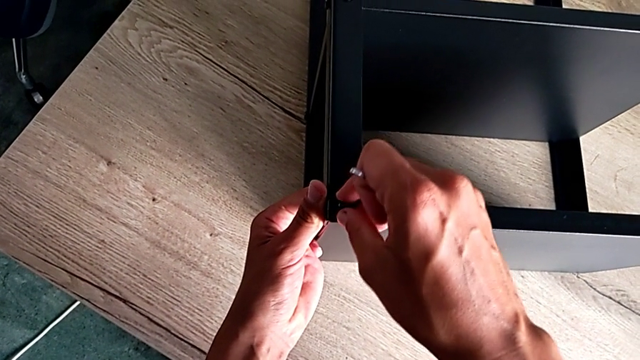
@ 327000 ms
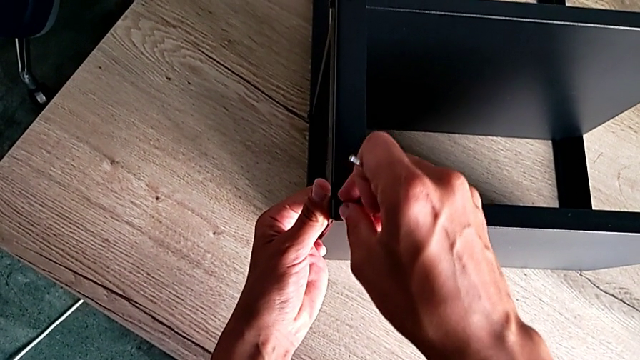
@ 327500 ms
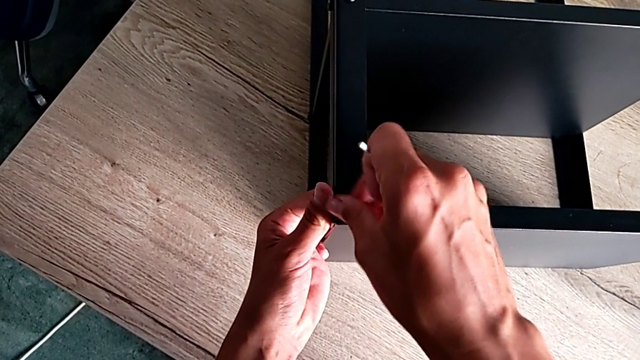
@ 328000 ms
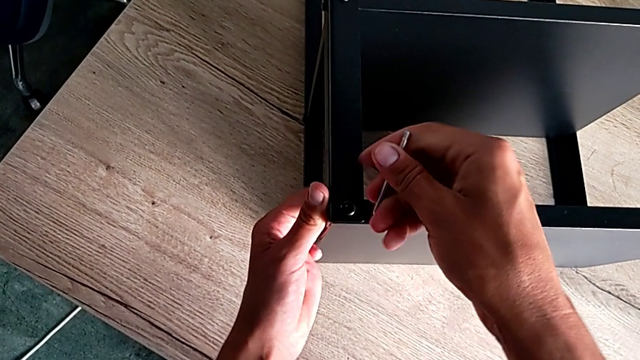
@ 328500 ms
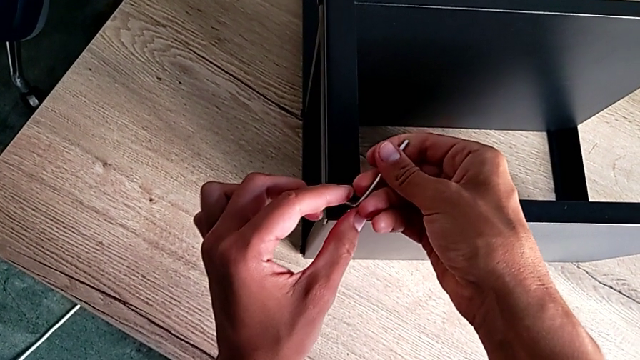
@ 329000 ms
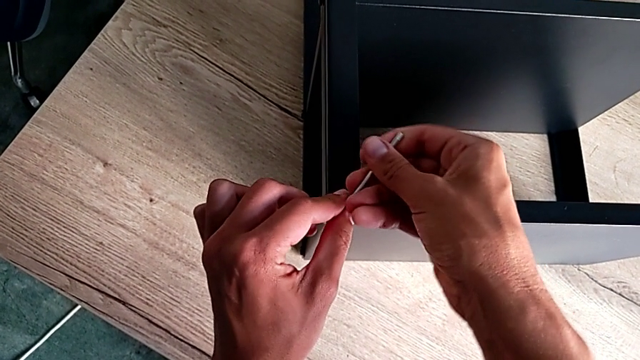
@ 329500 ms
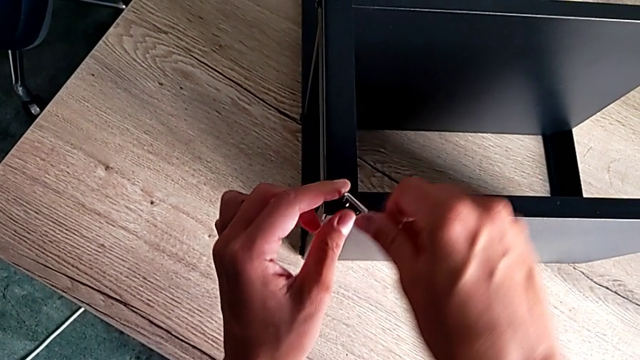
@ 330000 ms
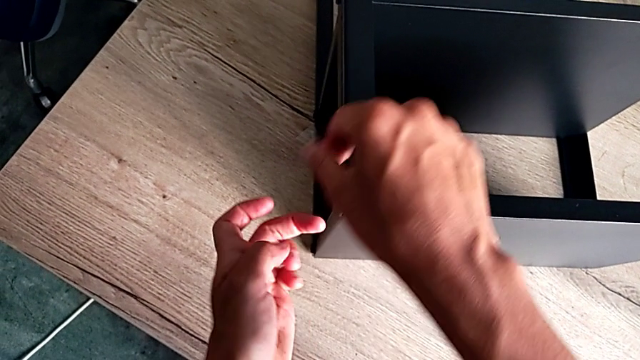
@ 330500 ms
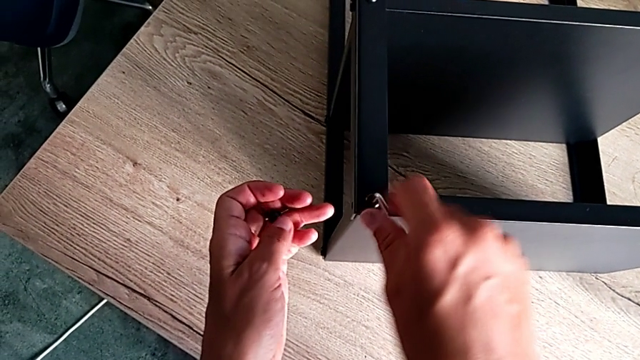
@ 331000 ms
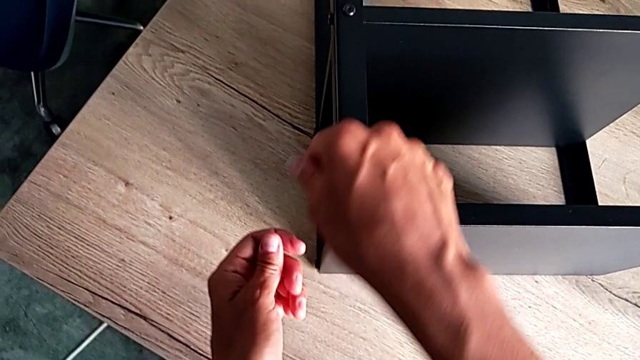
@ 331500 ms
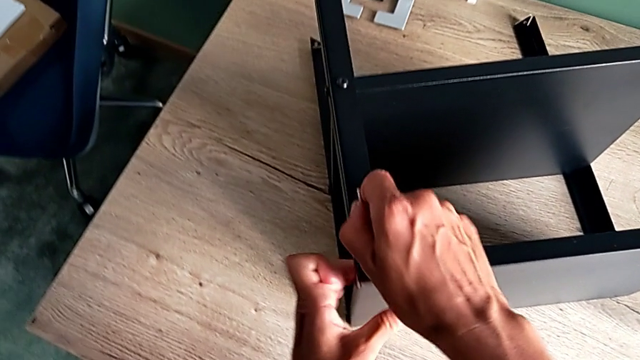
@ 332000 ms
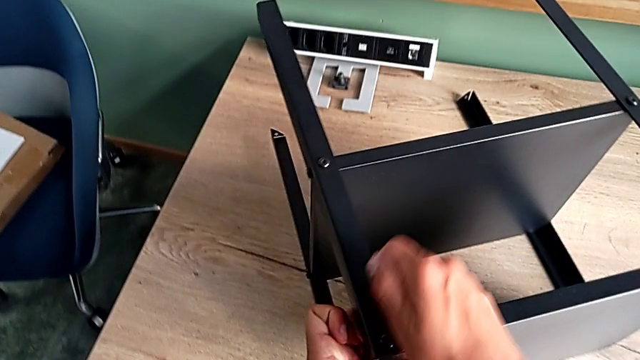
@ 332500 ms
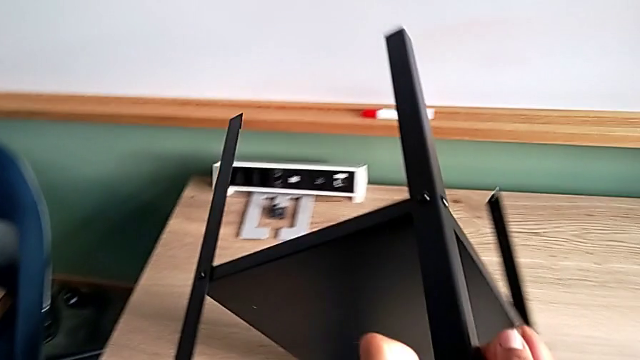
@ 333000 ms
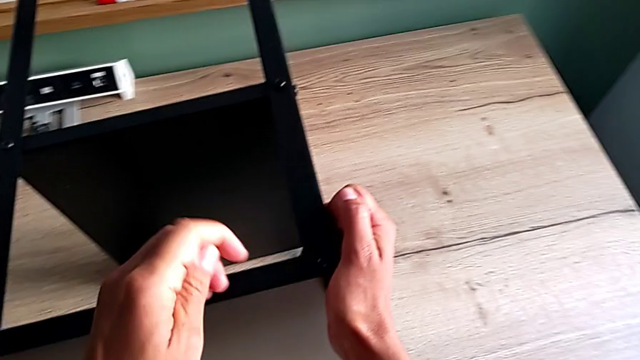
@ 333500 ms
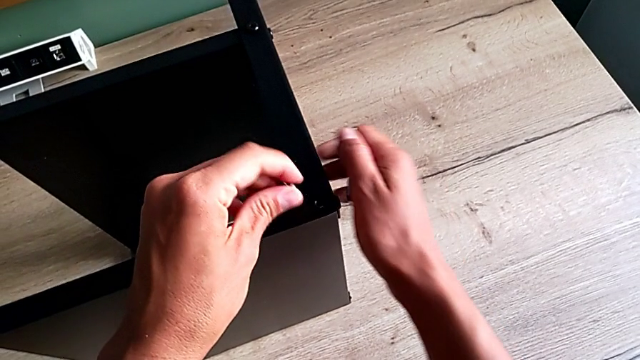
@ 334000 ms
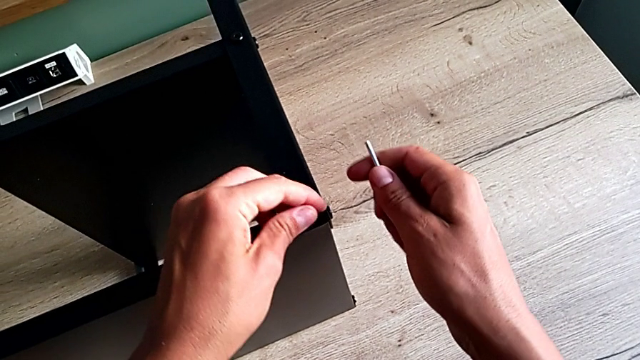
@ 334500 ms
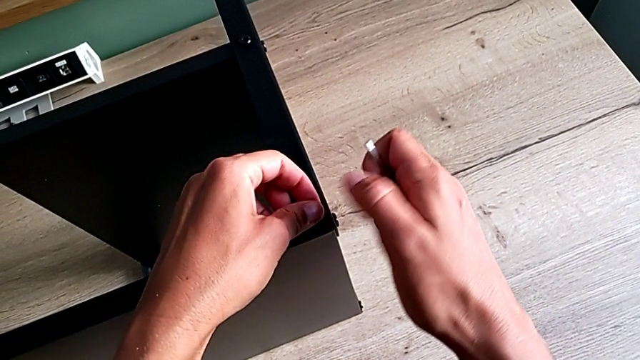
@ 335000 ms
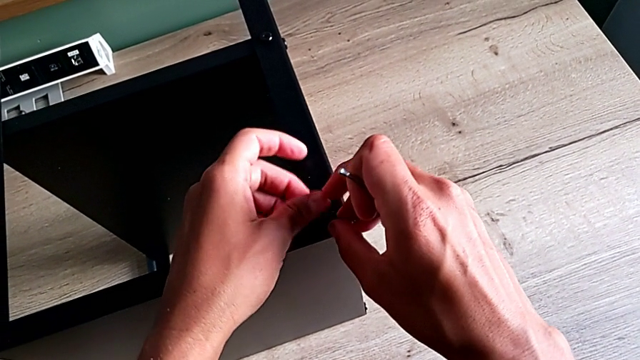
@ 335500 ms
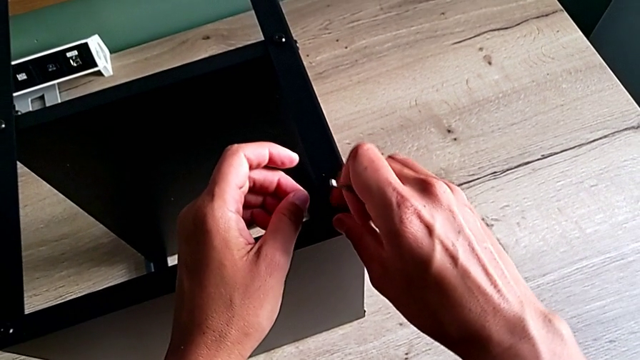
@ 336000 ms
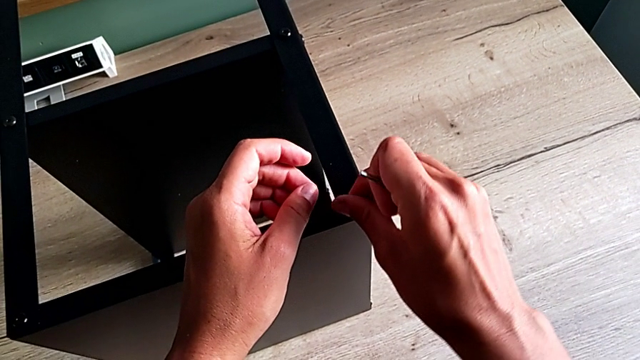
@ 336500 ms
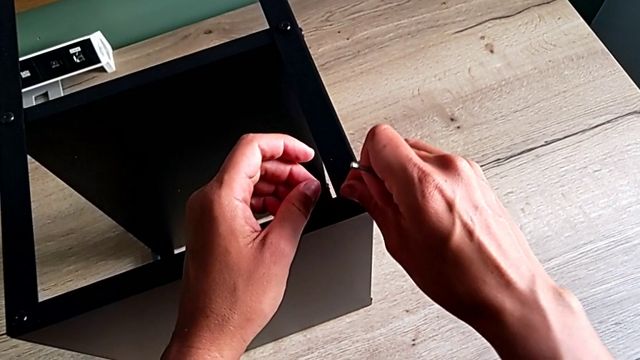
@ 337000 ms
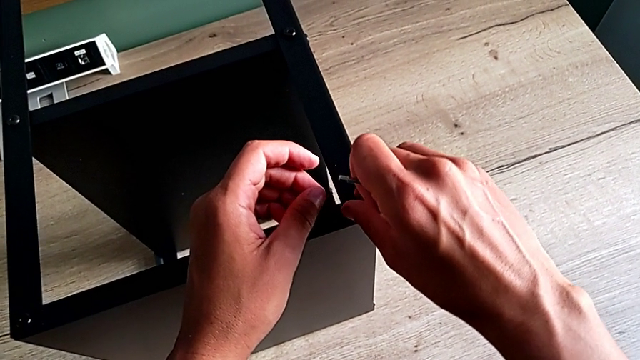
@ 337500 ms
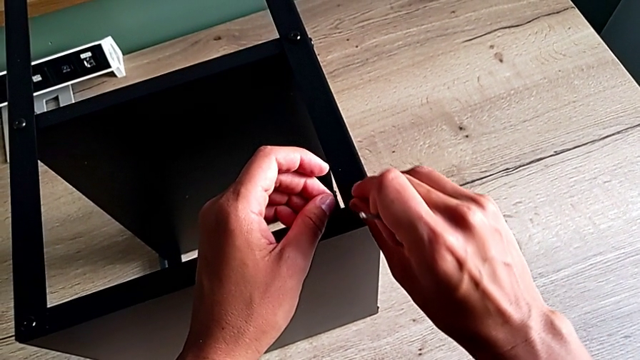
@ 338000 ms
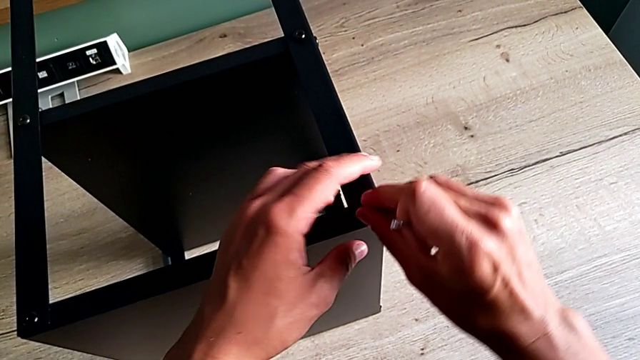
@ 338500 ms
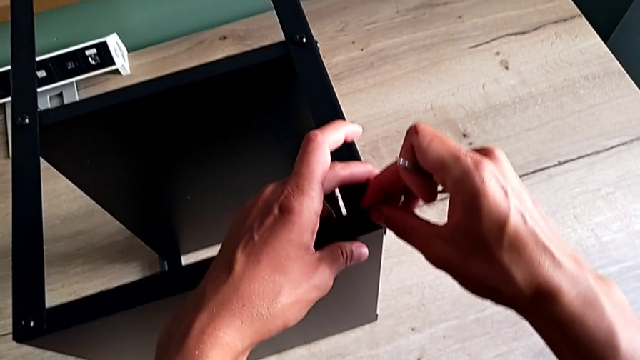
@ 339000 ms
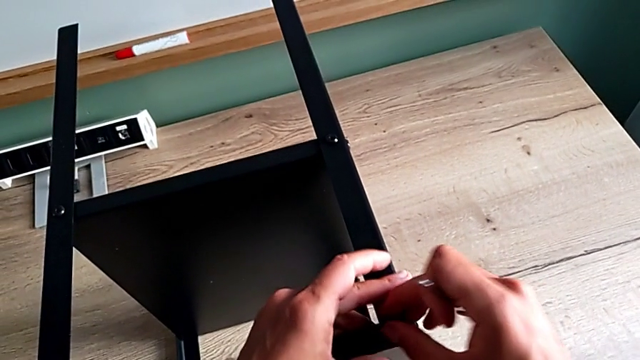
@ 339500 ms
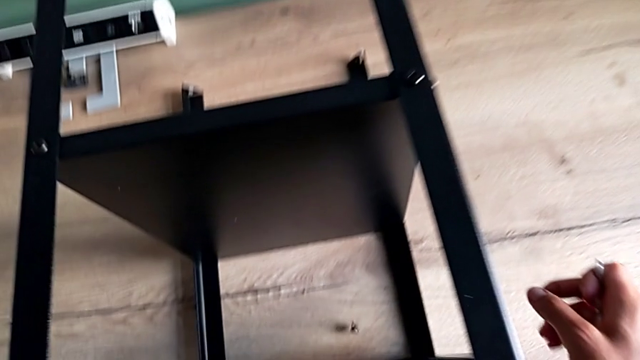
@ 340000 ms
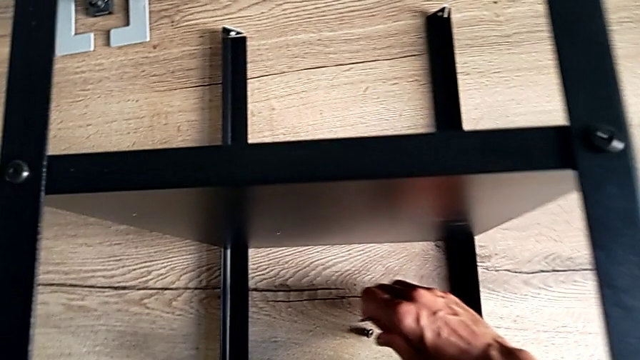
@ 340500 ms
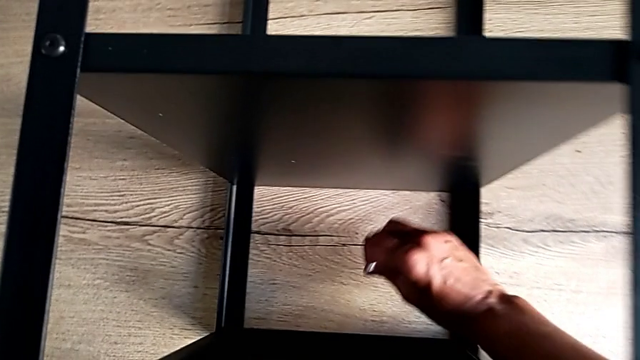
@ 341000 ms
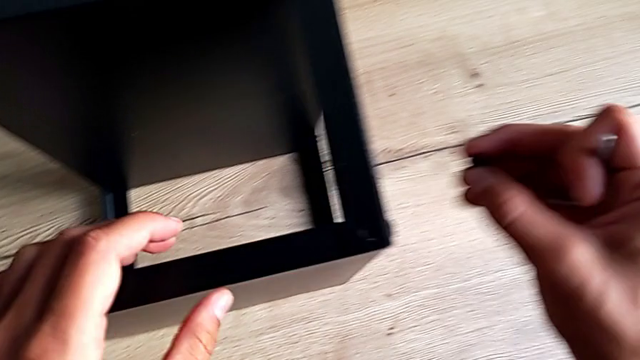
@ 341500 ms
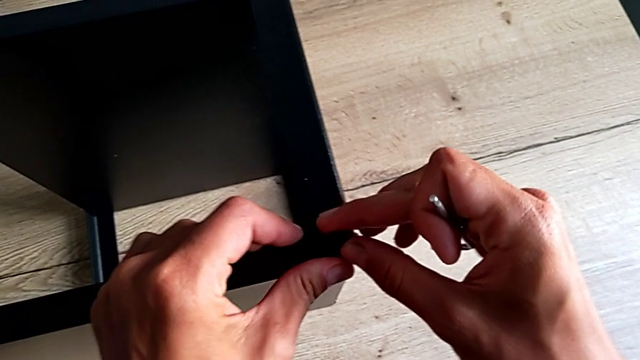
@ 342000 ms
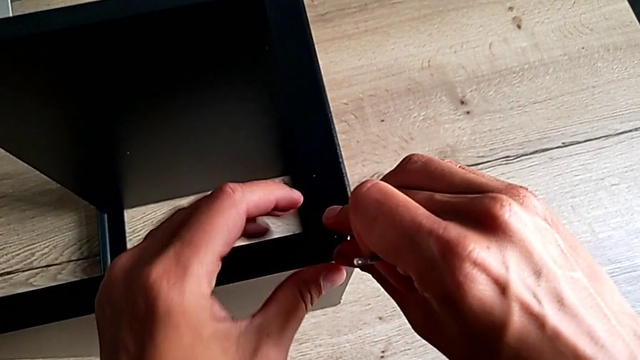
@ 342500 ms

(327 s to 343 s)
The camera wearer is validating the black shelf base is well screwed. They screw the hex socket head twice, rotate the tray, screw the hex socket head, place it and grab it.

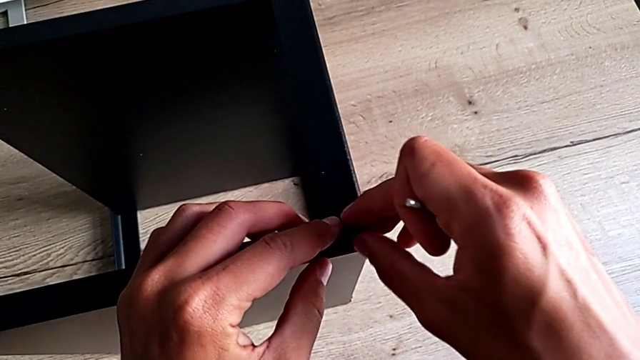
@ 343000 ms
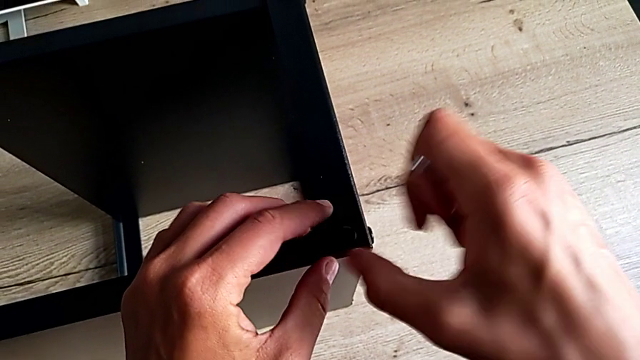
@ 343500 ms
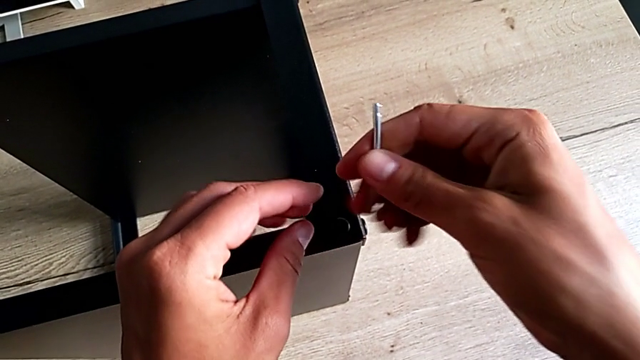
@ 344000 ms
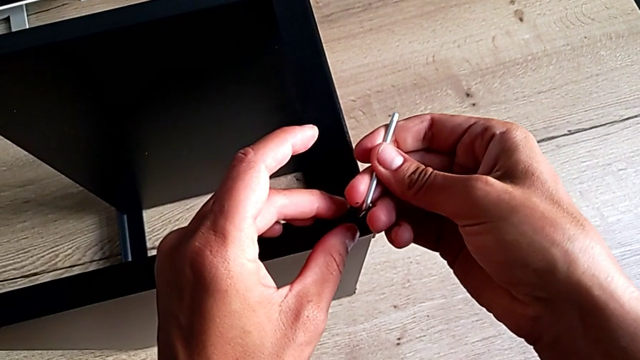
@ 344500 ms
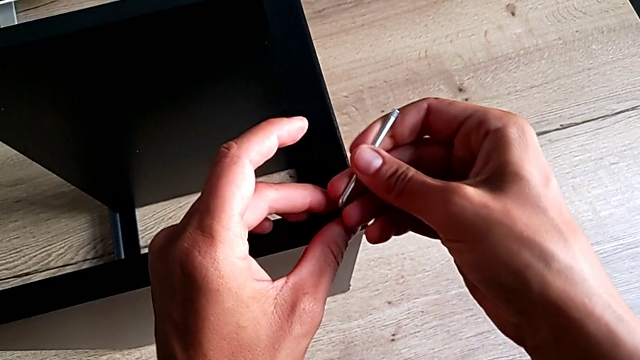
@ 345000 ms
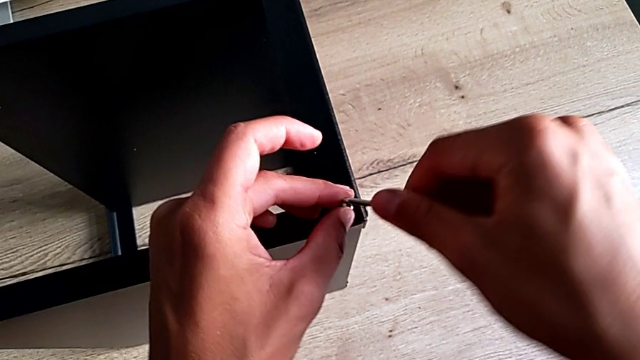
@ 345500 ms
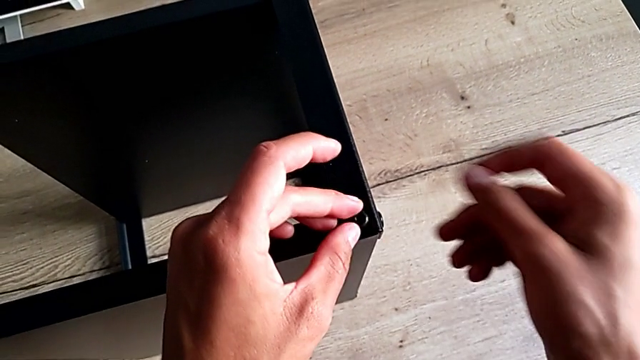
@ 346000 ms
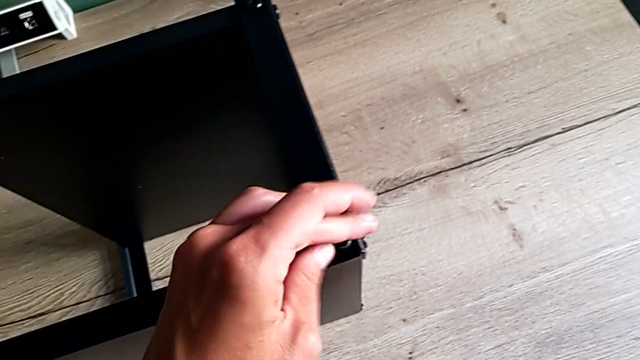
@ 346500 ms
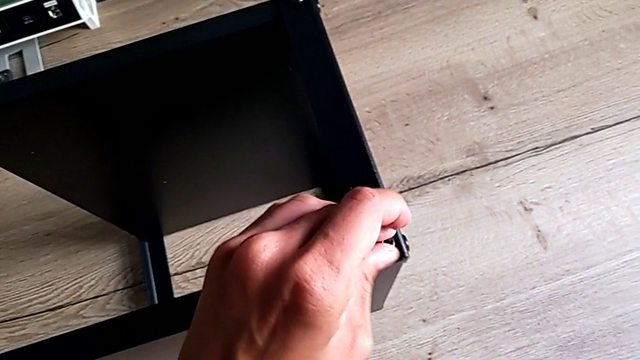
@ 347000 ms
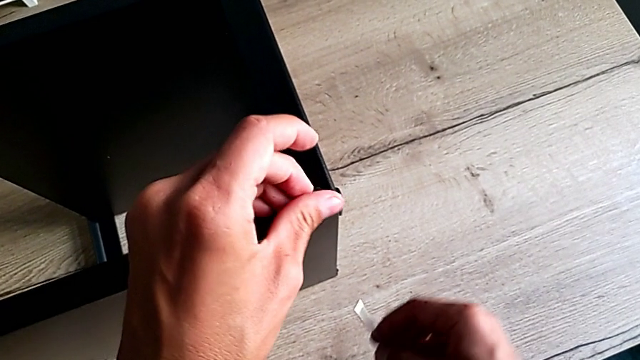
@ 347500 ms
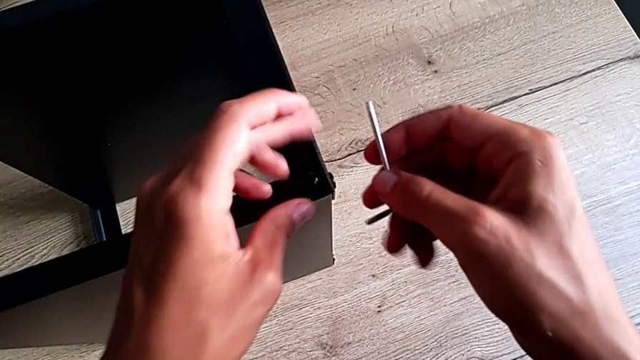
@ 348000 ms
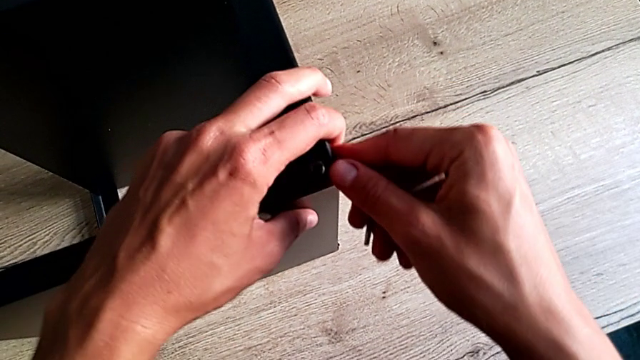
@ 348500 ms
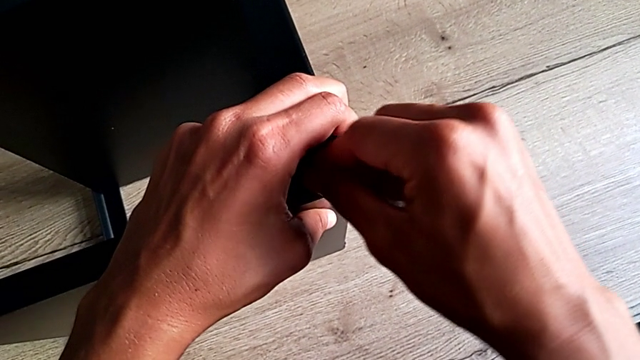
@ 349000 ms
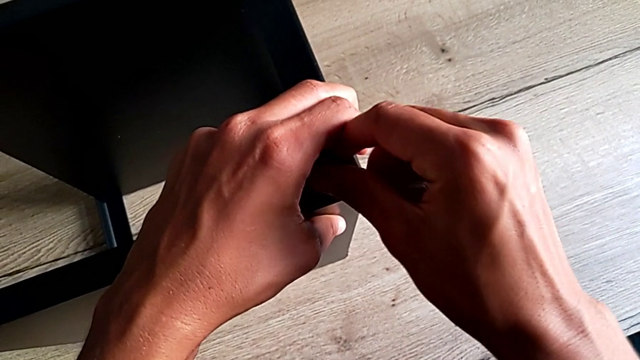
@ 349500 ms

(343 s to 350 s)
The camera wearer is screwing the last screw of the table. They insert the Allen wrench and wrongly drop it.
